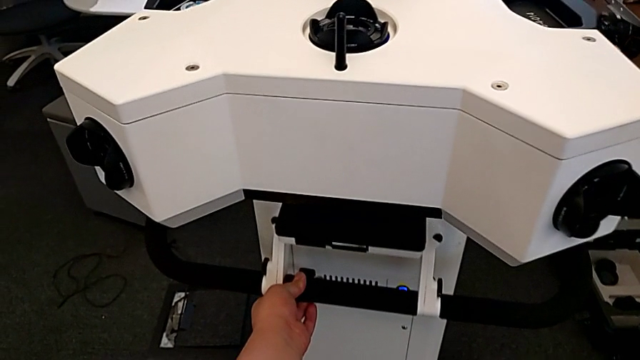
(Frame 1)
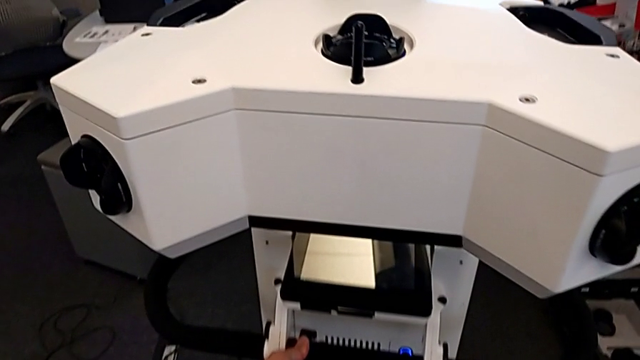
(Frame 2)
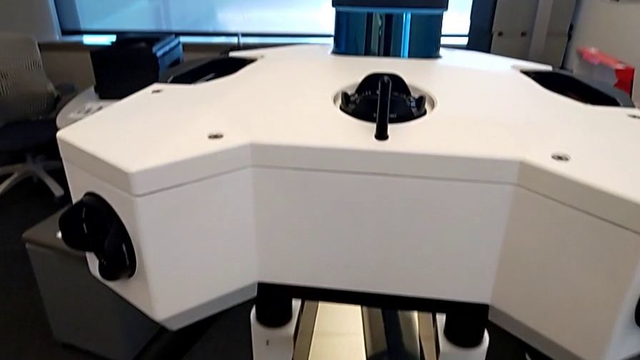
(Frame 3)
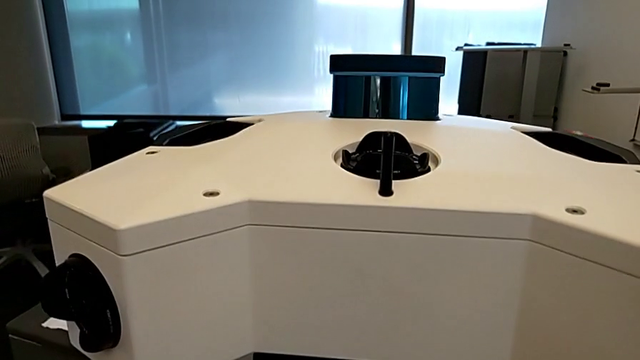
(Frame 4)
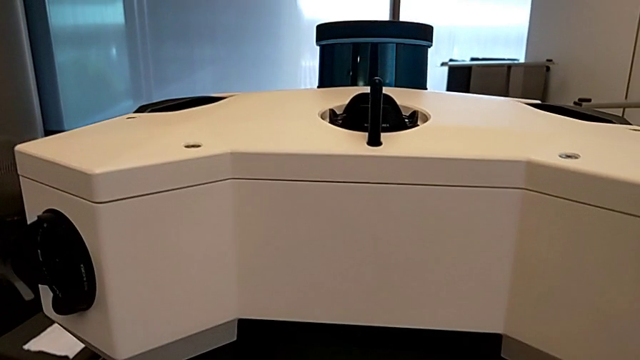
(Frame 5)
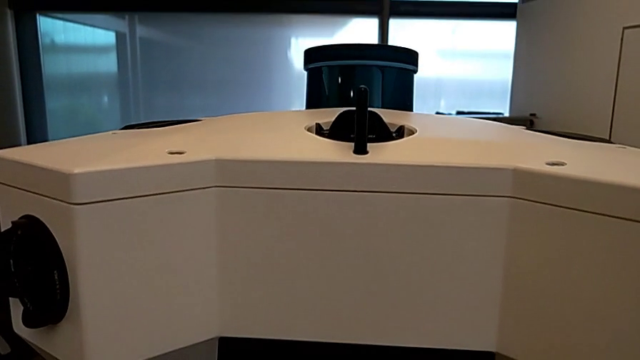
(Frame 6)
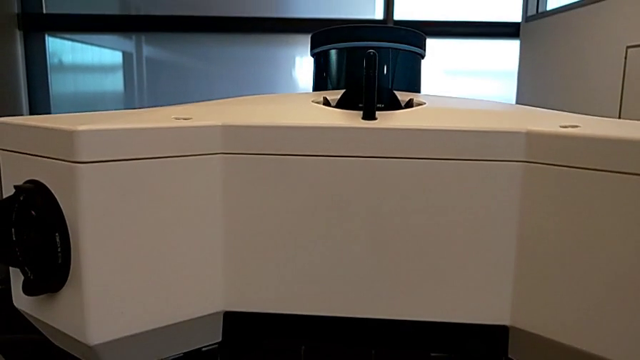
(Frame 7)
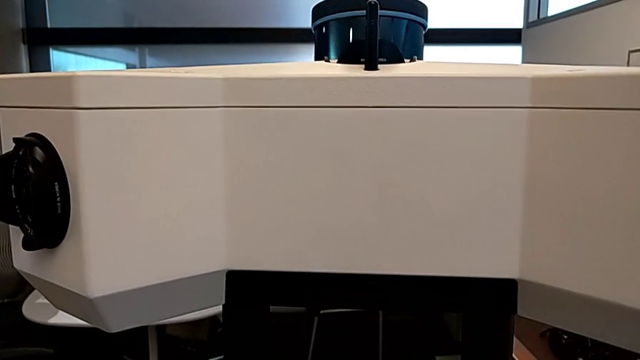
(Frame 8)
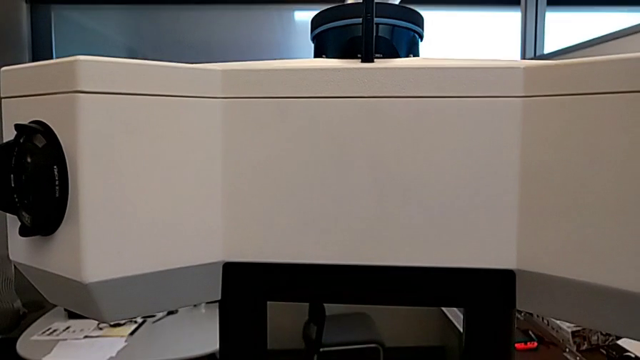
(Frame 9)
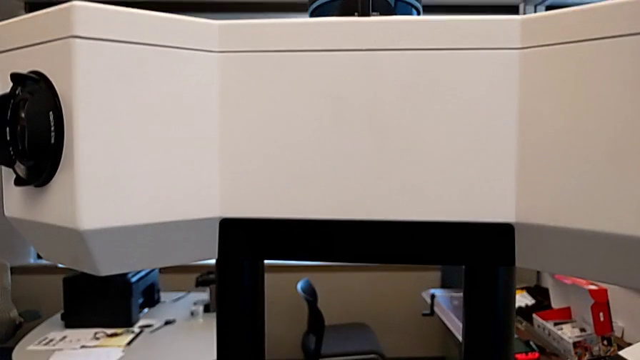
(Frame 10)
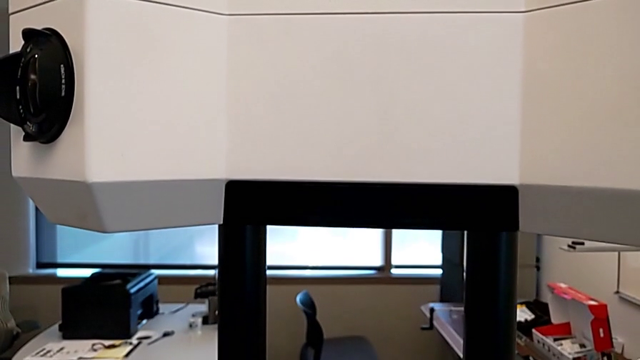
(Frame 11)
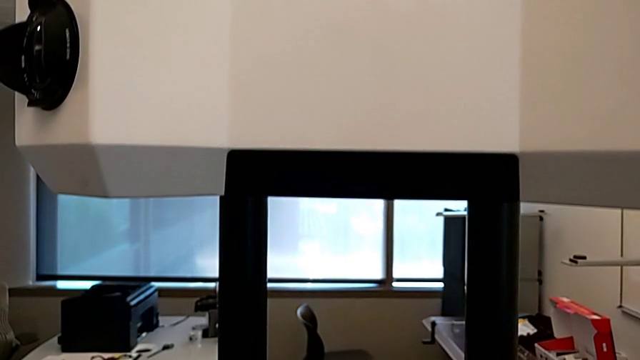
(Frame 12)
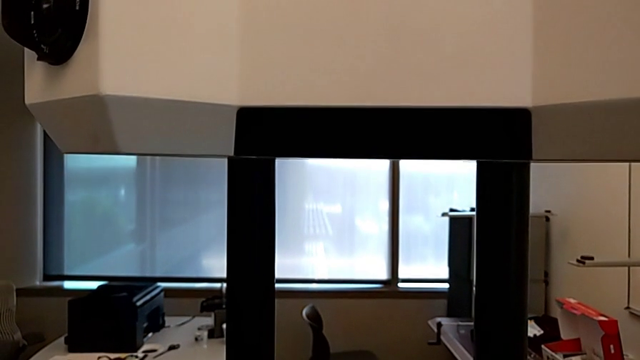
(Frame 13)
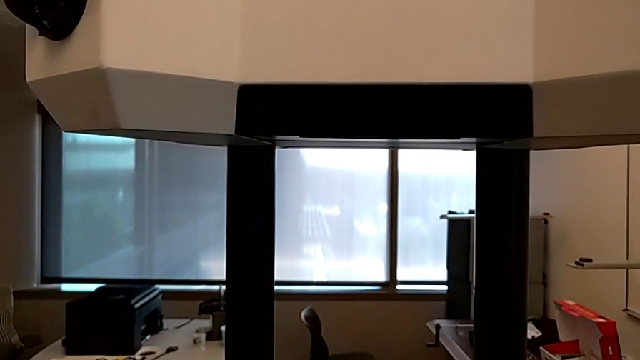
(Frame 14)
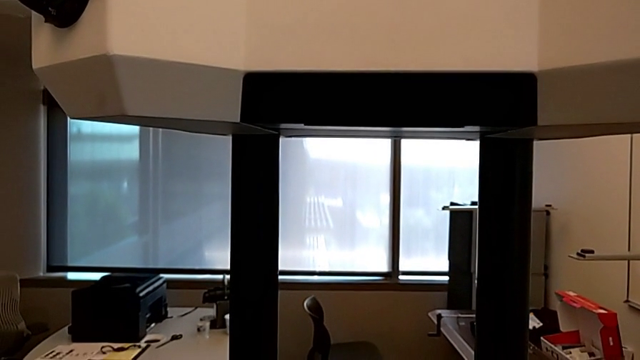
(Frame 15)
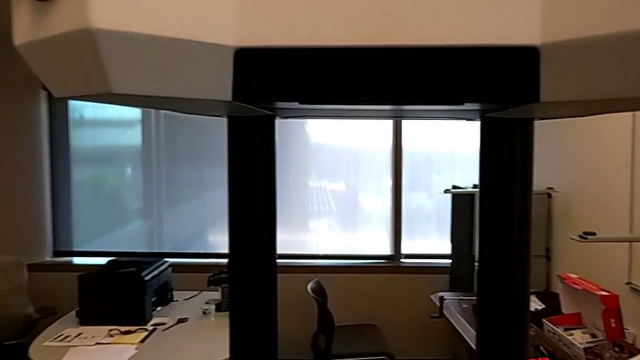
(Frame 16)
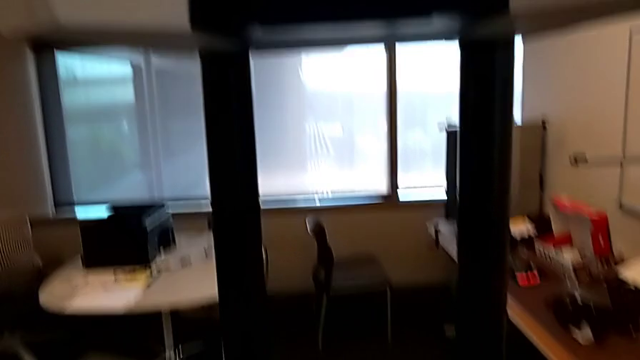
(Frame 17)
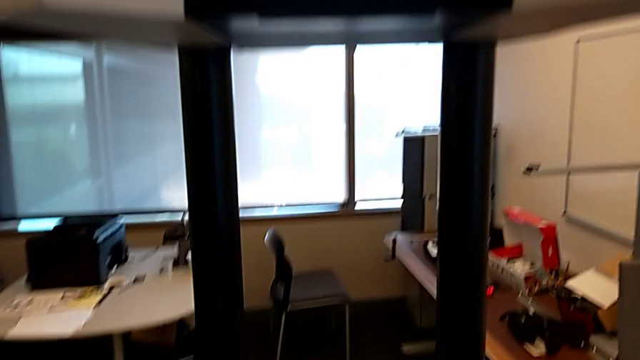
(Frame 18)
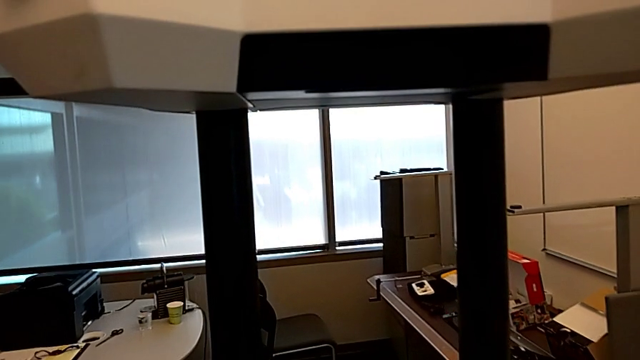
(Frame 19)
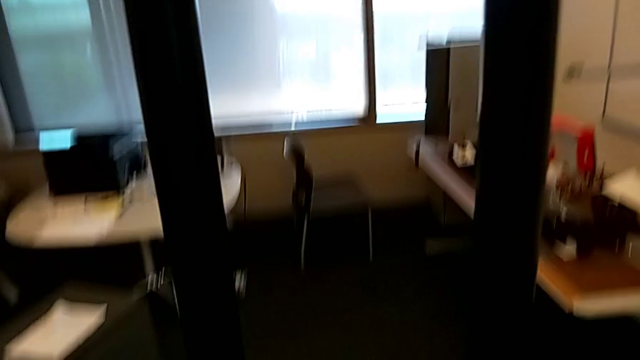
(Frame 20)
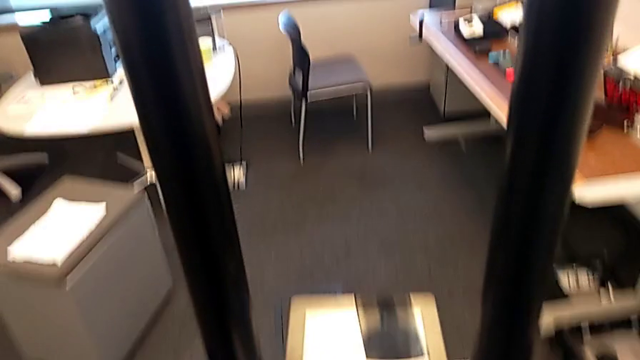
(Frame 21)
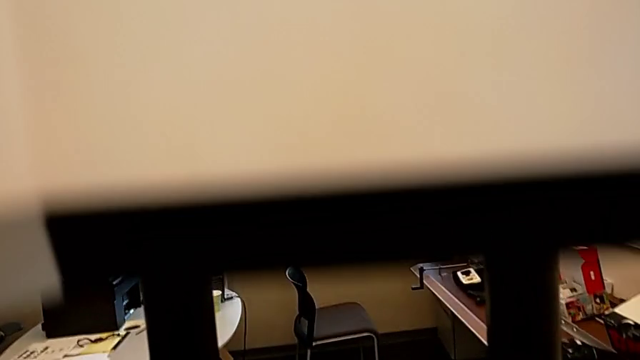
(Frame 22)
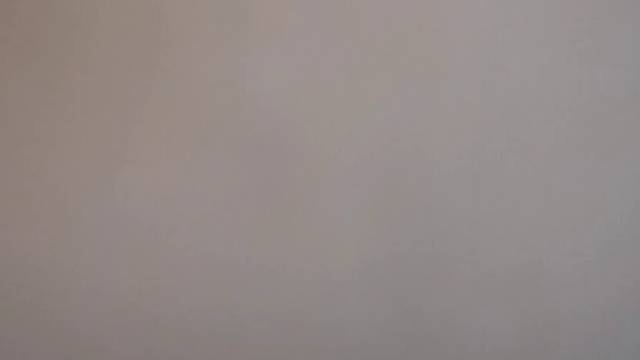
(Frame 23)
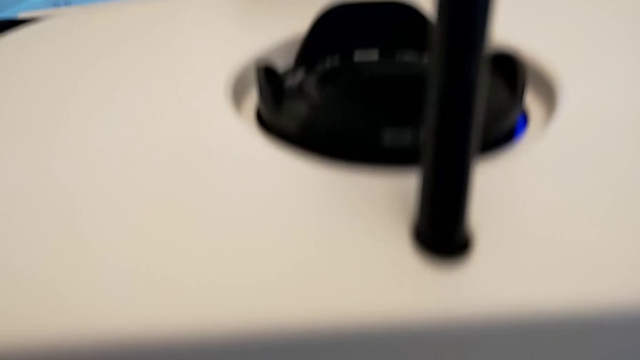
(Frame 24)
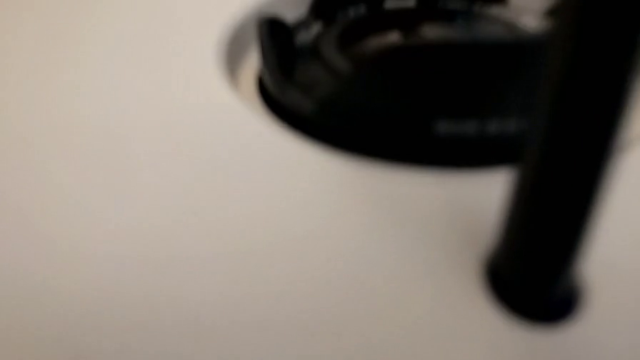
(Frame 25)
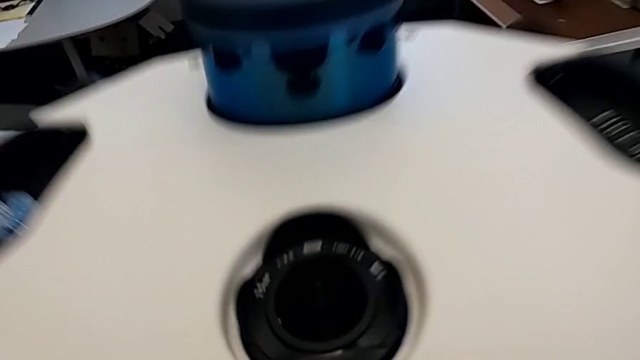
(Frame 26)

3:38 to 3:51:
The camera wearer is lifting the NavVis base. They keep lifting the M6 head and begin to push it.

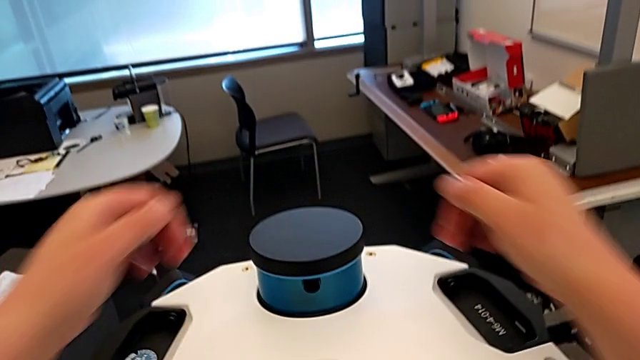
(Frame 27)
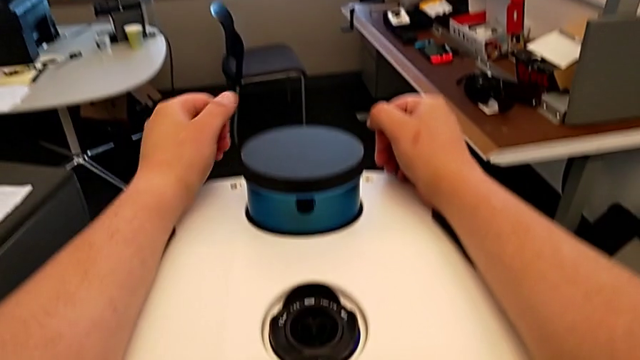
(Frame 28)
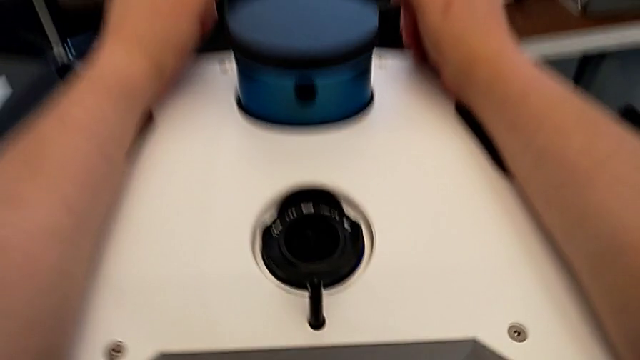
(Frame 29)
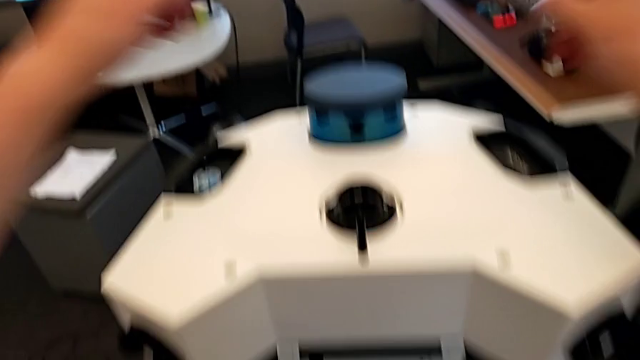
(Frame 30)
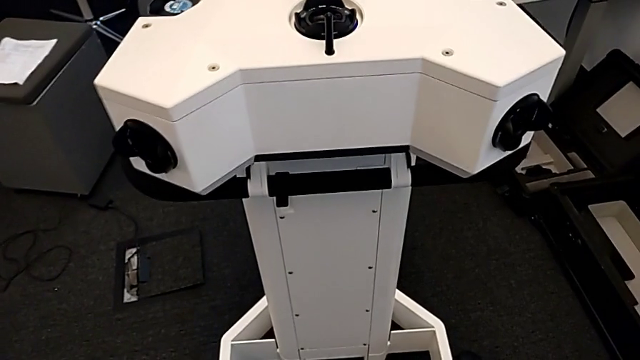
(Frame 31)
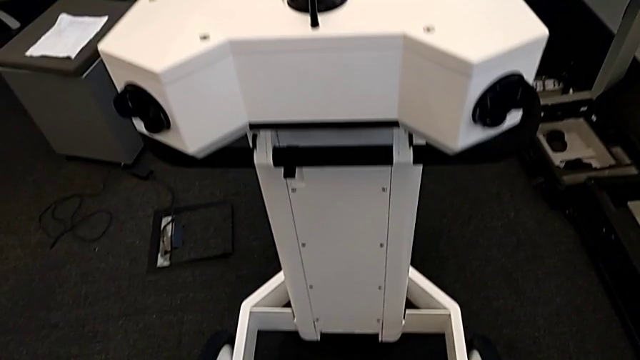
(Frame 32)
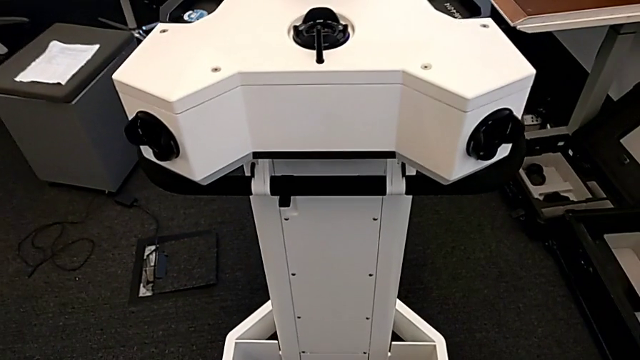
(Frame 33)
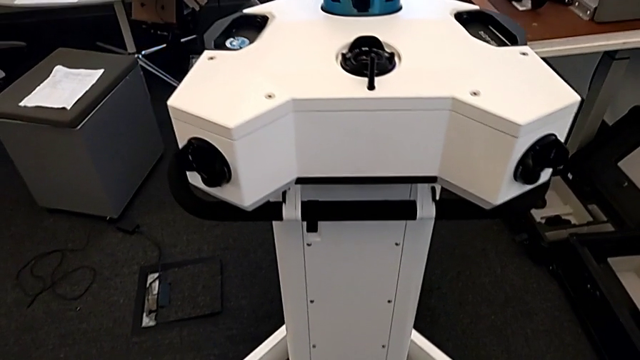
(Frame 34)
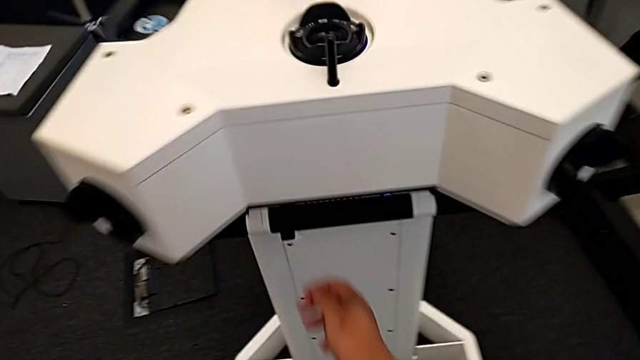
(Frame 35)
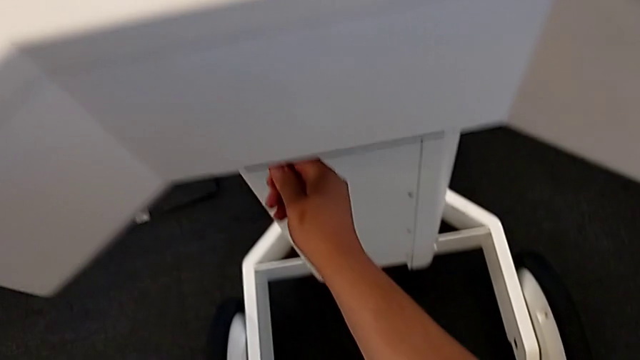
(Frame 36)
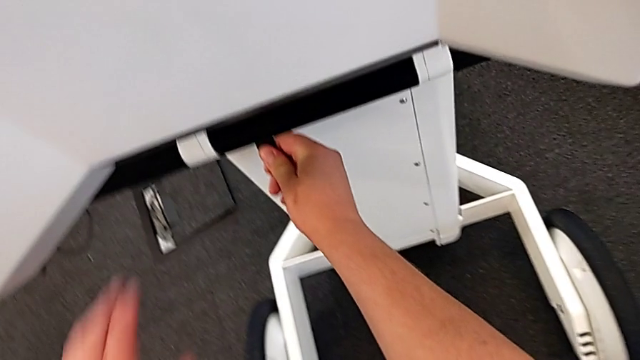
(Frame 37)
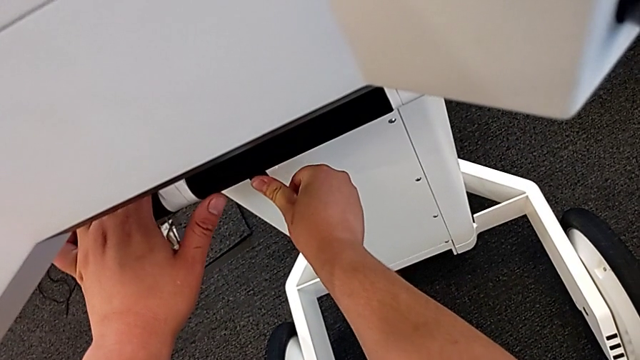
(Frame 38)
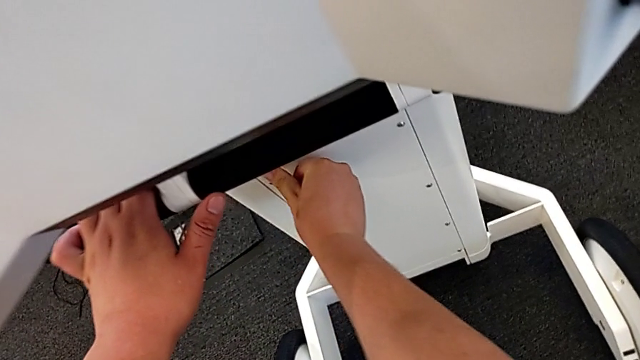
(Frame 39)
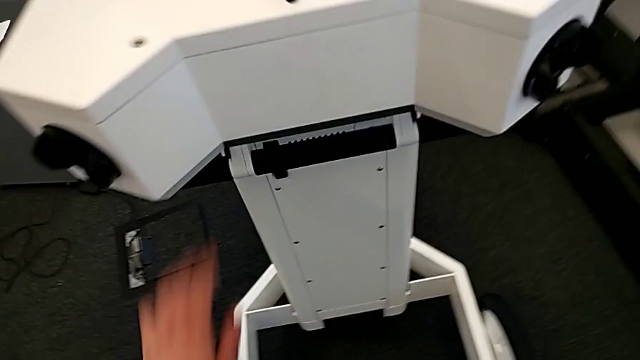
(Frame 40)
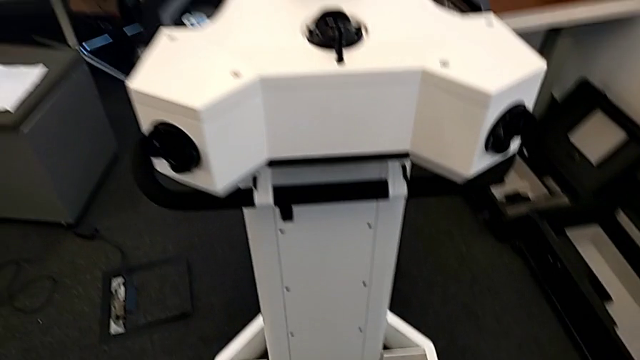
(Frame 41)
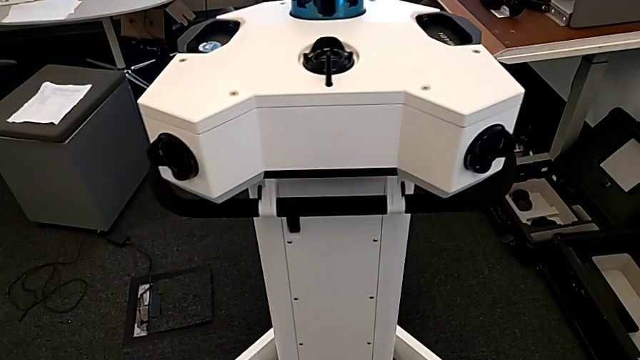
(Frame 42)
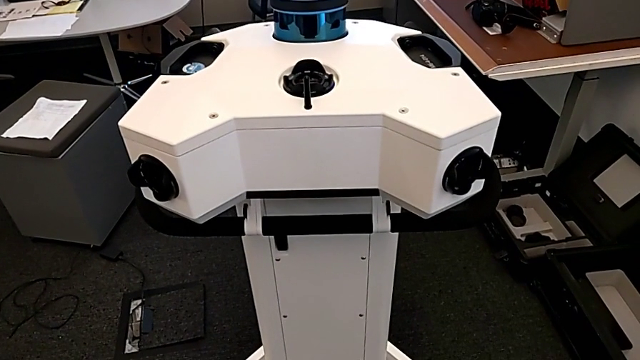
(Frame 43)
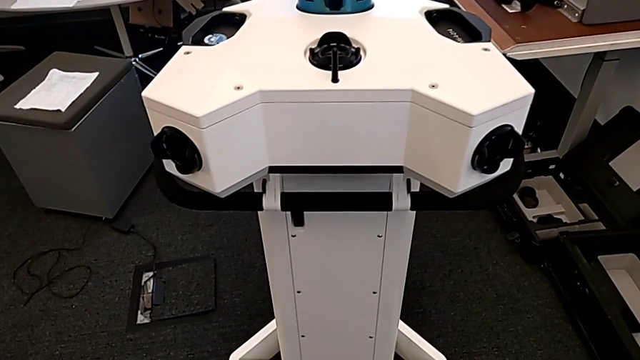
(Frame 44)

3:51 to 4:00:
The camera wearer is lifting the NavVis base. They push the button.
